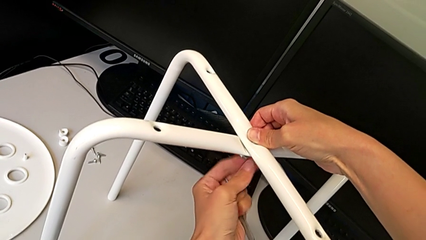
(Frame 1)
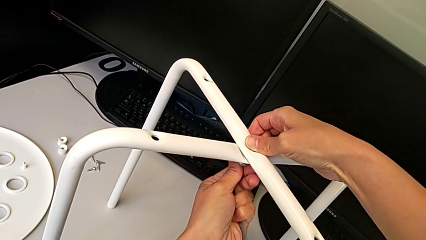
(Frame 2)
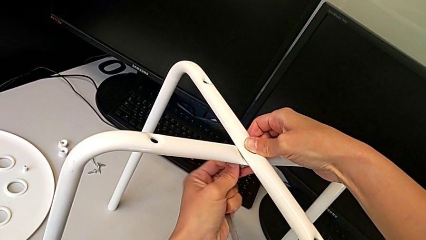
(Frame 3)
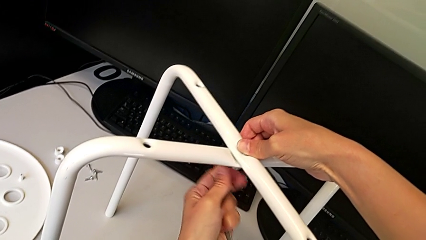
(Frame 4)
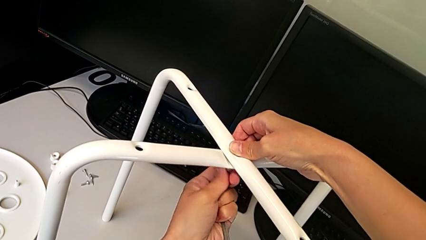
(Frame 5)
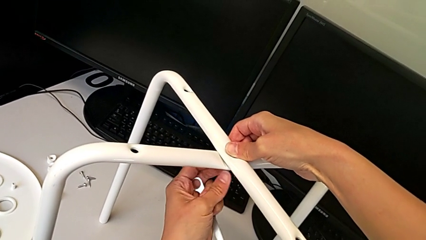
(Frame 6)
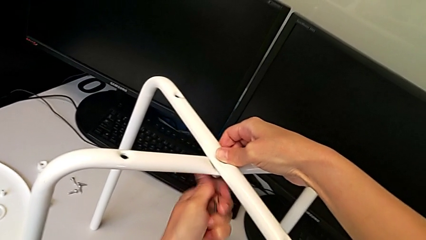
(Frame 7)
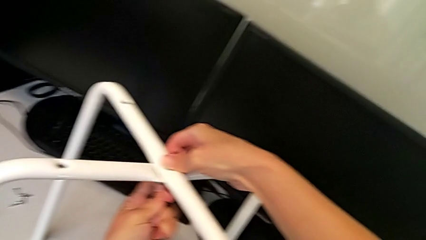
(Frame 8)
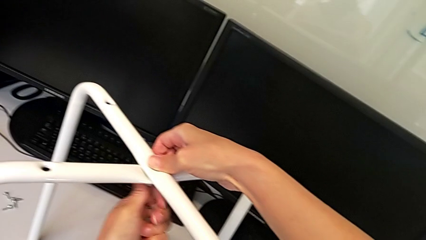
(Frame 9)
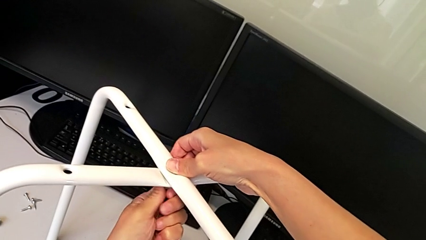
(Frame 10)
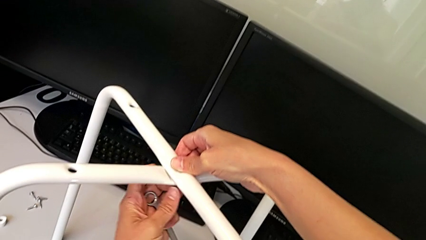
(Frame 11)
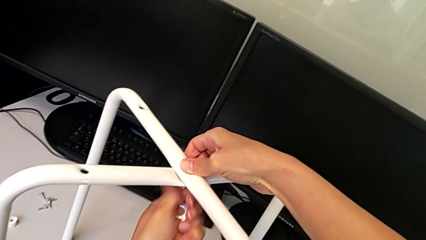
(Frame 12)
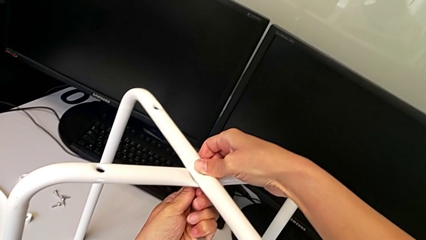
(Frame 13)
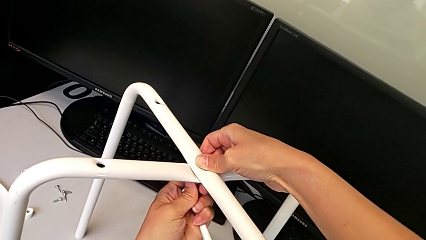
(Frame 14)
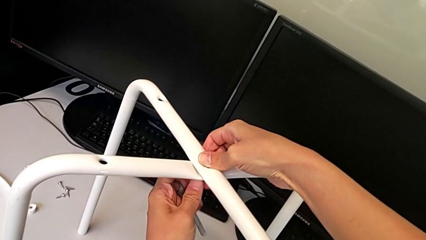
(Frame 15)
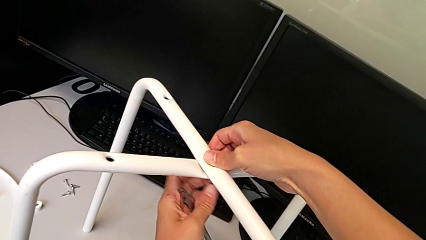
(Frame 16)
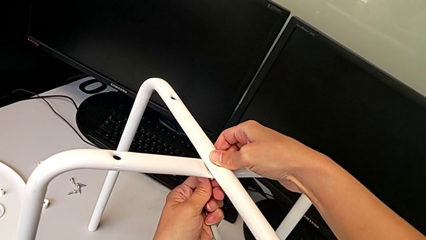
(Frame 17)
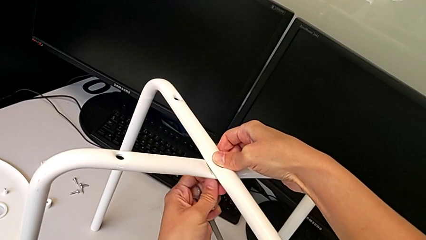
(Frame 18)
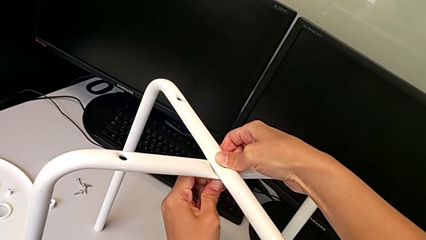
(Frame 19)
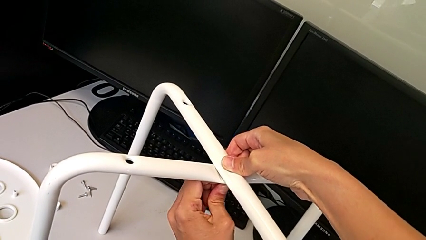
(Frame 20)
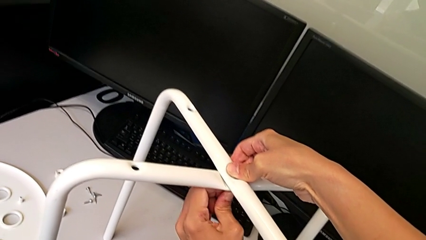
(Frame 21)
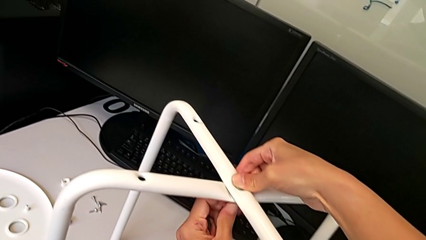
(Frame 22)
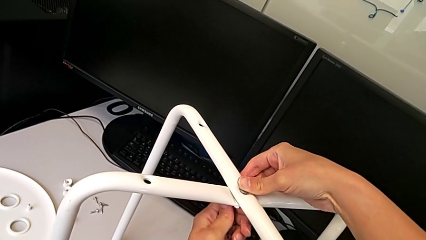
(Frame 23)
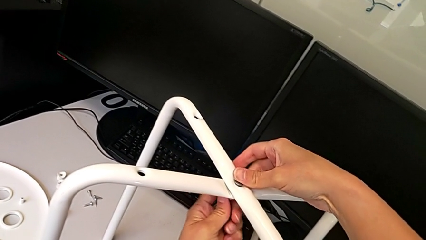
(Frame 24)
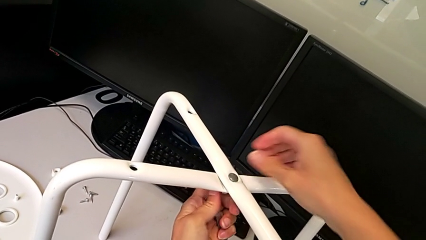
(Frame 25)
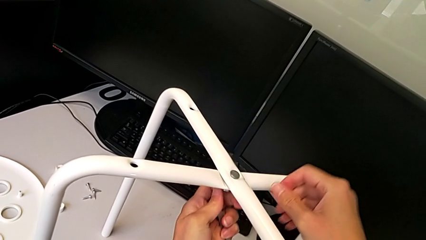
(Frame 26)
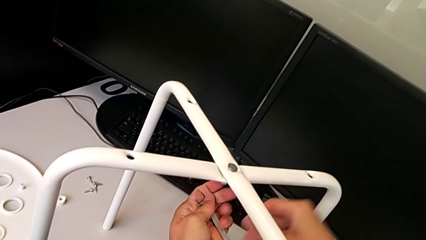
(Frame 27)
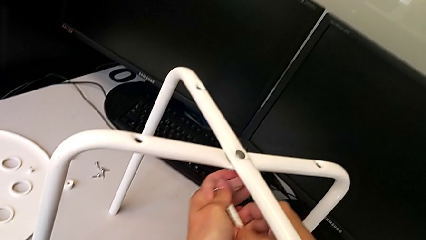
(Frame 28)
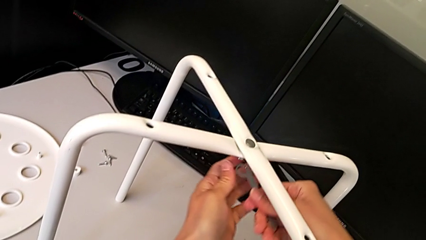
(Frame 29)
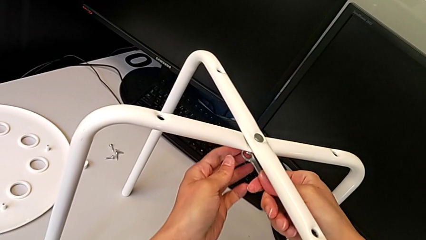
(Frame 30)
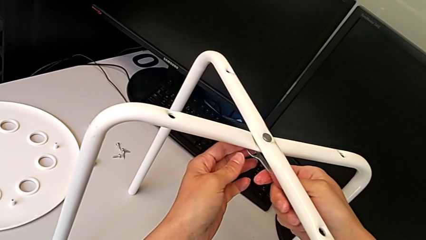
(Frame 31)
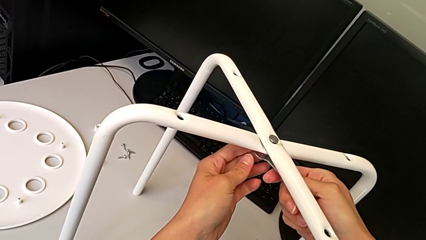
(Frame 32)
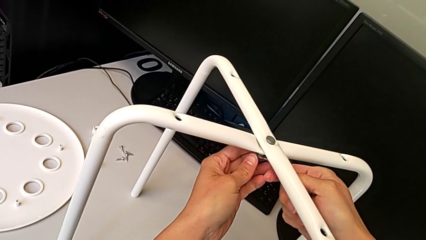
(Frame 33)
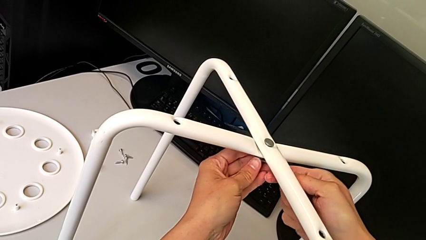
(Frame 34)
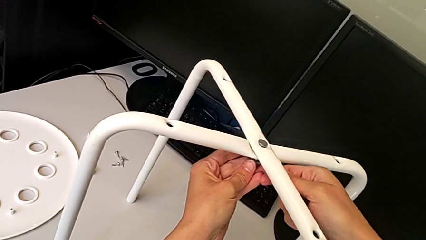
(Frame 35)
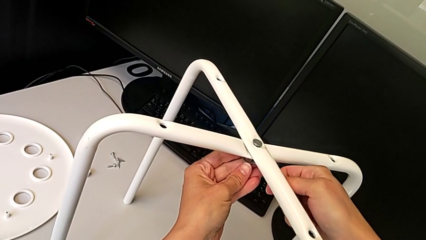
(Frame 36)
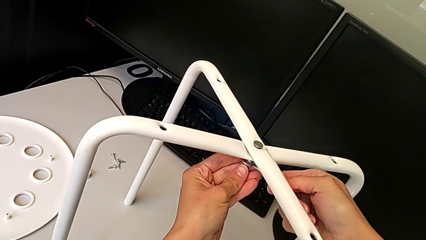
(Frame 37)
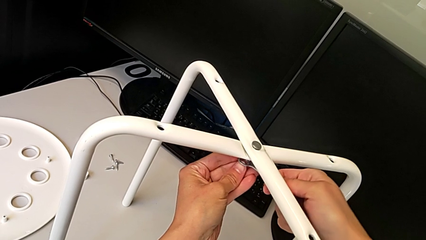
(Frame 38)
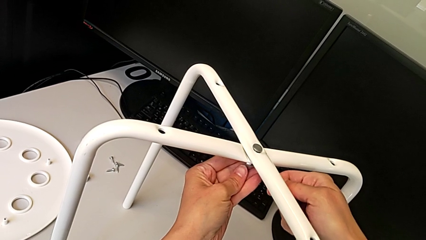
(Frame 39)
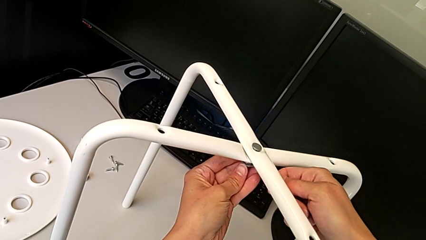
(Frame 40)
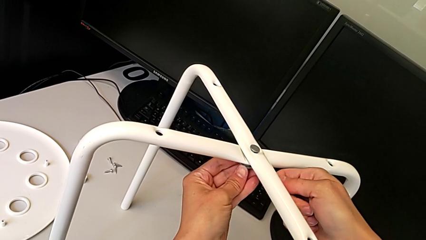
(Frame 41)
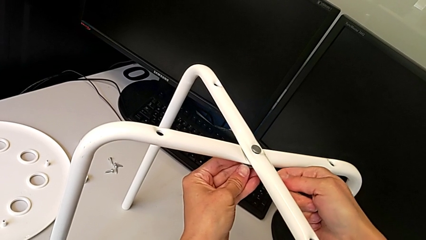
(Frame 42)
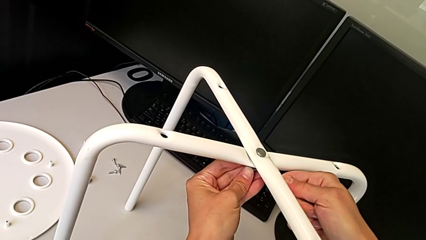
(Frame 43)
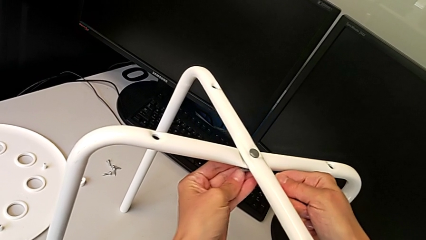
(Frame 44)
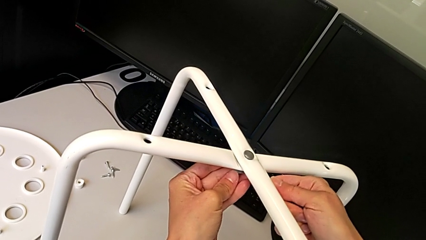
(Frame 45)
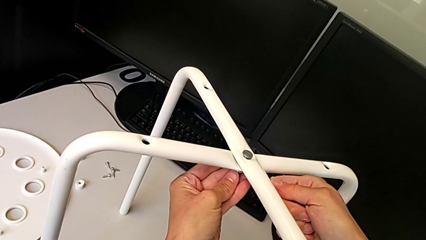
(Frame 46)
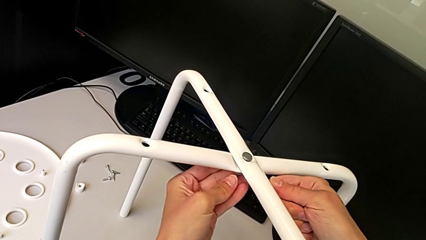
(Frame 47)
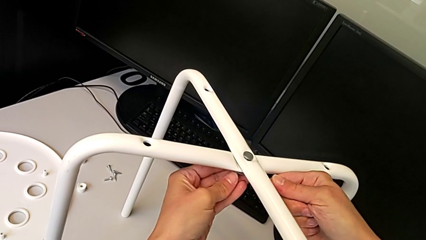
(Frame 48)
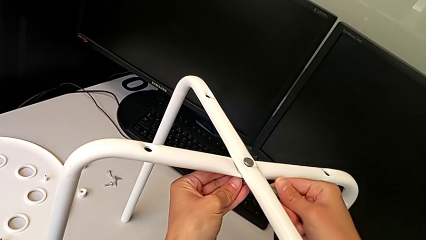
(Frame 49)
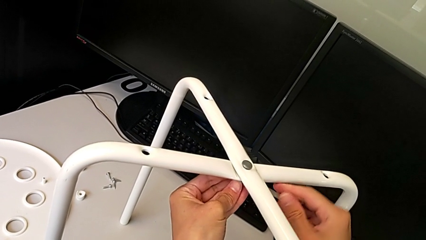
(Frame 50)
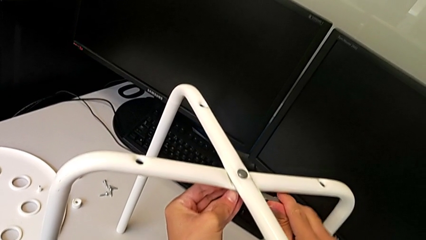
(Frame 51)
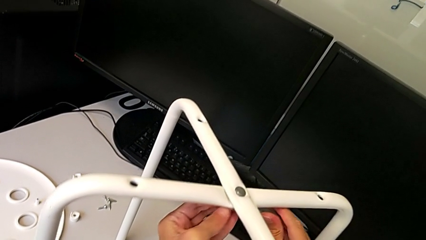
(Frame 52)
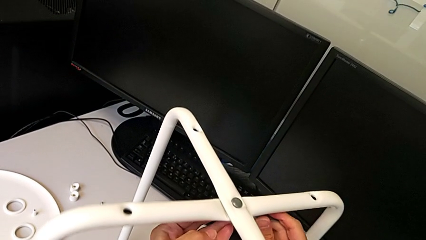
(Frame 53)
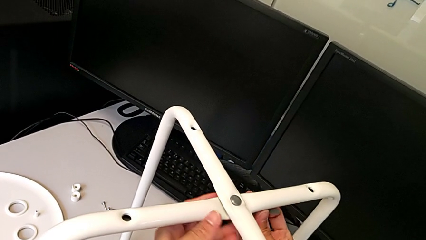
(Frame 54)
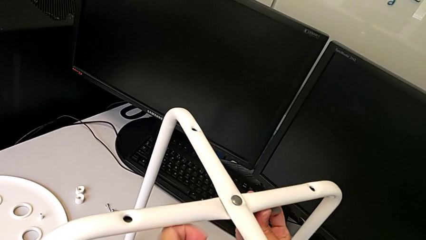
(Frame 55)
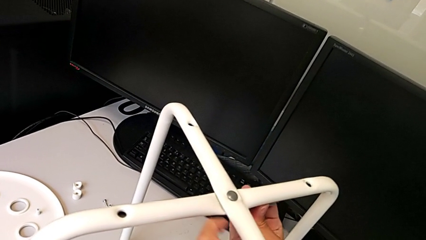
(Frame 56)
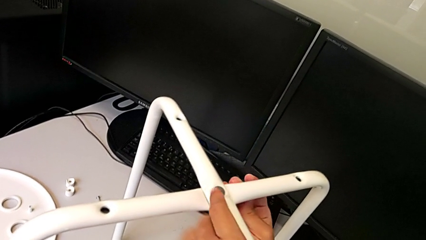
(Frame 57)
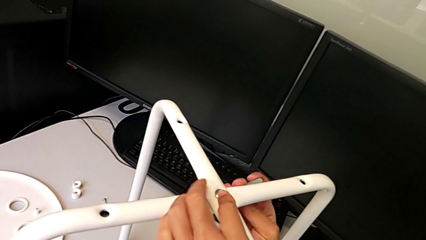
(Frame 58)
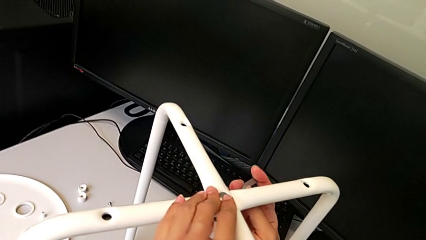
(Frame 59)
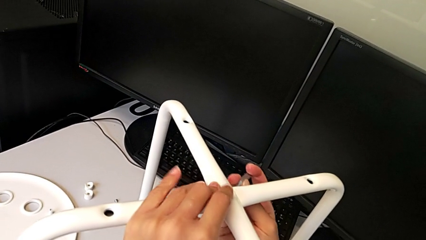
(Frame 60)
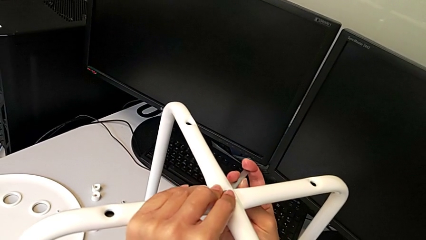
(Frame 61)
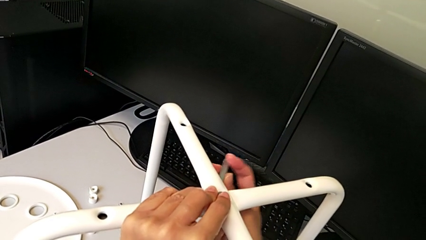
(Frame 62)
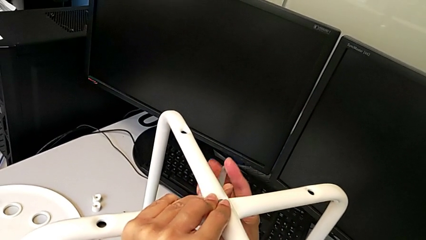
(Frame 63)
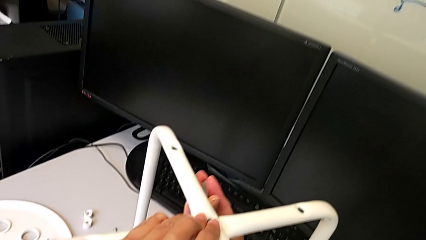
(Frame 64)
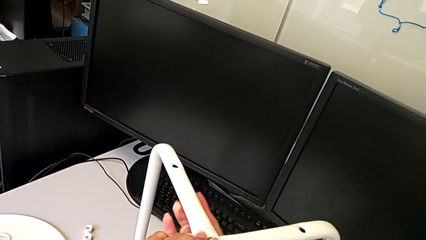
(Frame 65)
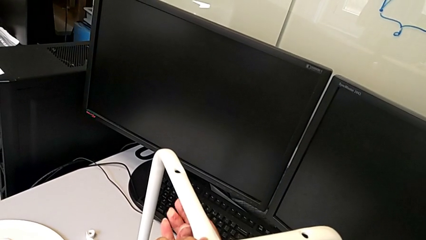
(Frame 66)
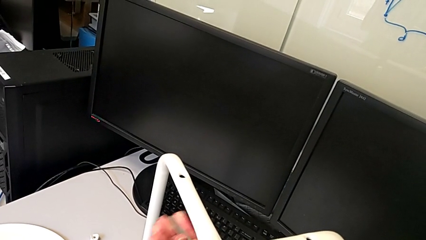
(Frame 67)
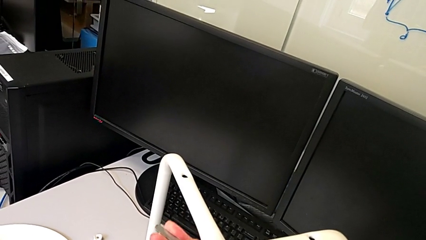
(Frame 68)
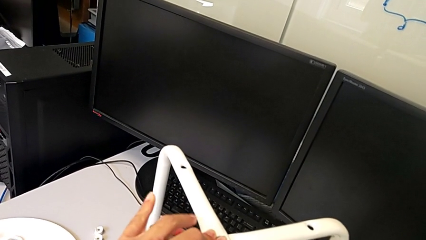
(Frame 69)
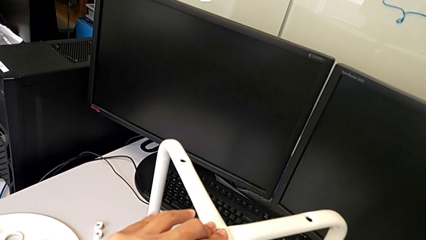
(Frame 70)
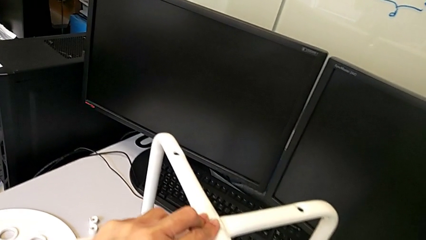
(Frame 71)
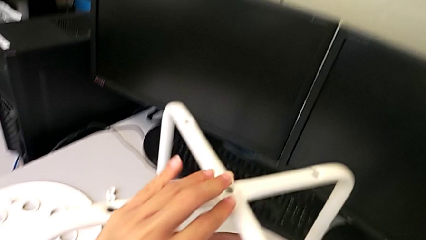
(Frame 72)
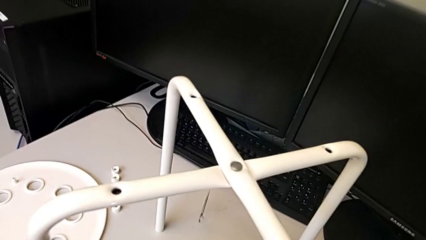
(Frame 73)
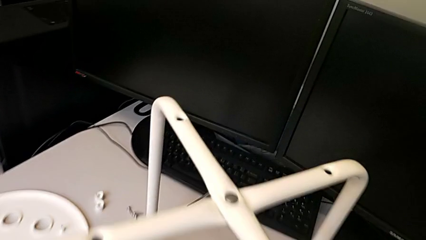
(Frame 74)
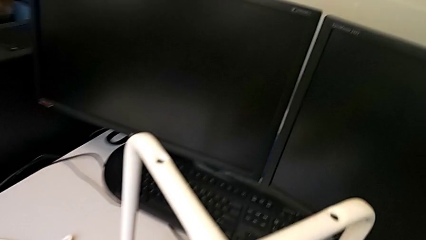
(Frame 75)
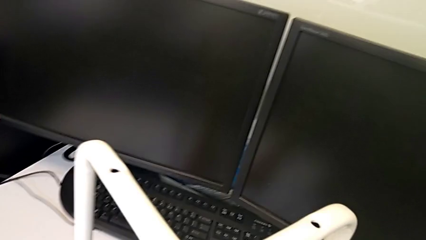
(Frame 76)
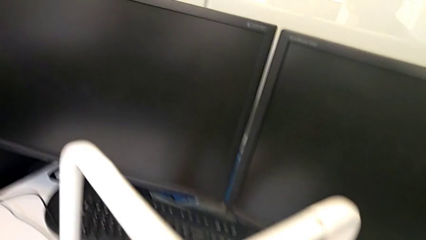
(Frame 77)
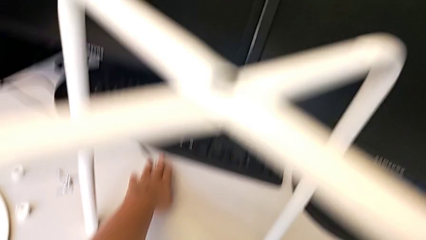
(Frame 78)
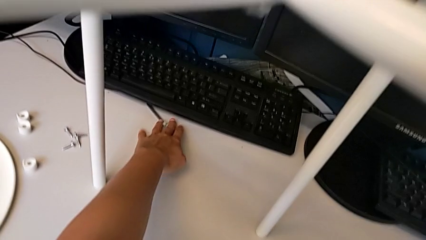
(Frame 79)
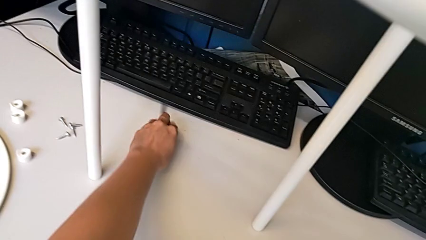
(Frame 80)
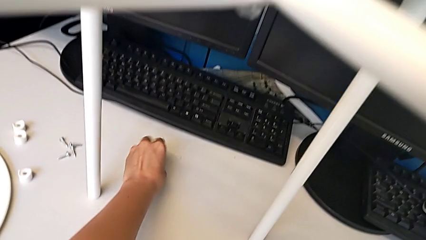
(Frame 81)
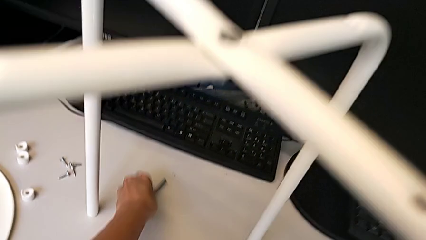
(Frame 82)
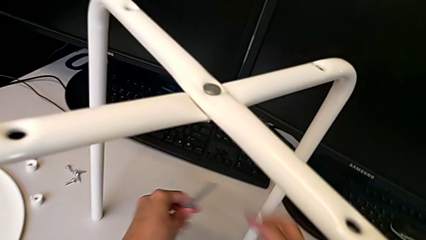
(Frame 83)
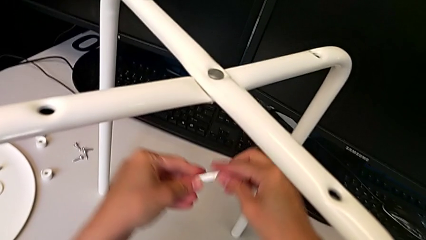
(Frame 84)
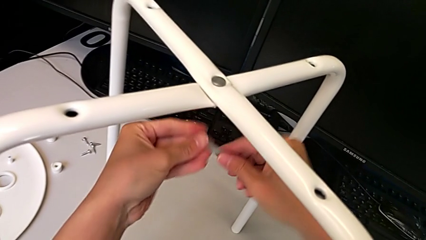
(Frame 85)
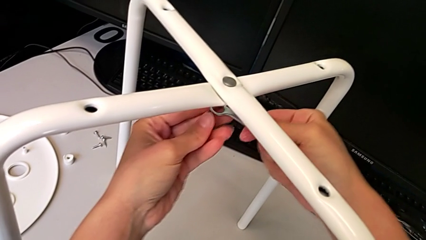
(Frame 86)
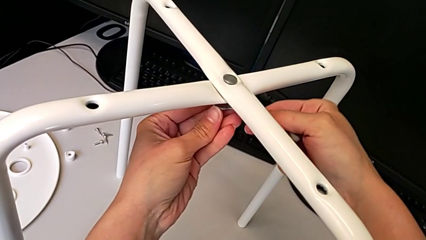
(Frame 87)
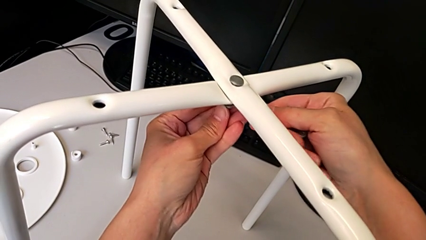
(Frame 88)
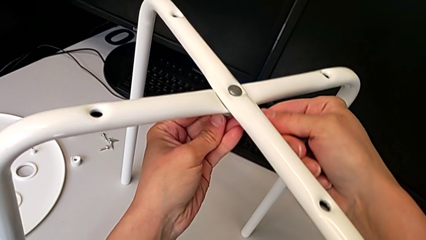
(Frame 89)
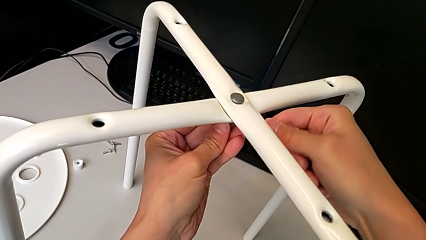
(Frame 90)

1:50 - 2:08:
The camera wearer is assembling the legs of the stool. They keep screwing the hex nut, insert the hexagonal wrench, screw the hex nut, wrongly drop the hexagonal wrench, grab it and insert it.
